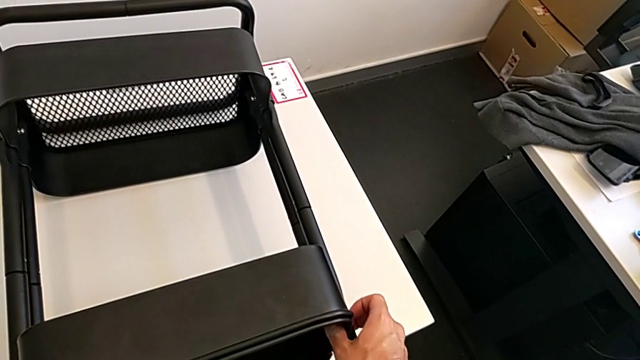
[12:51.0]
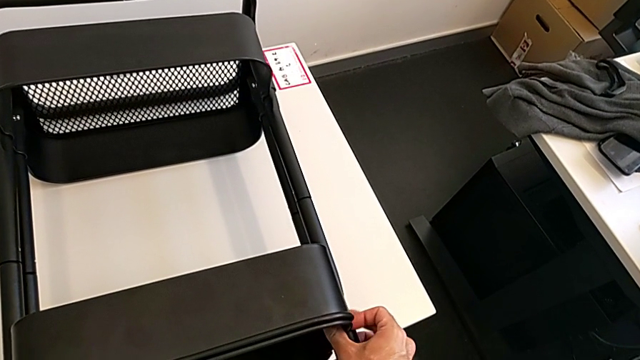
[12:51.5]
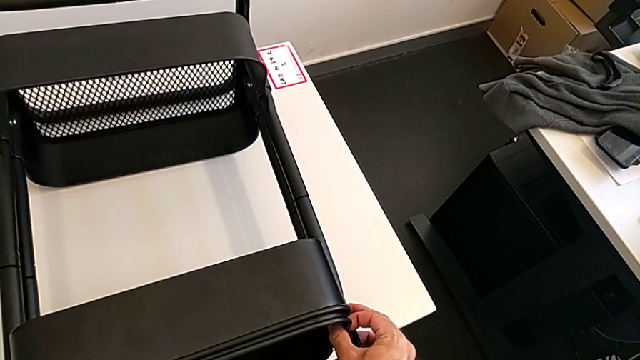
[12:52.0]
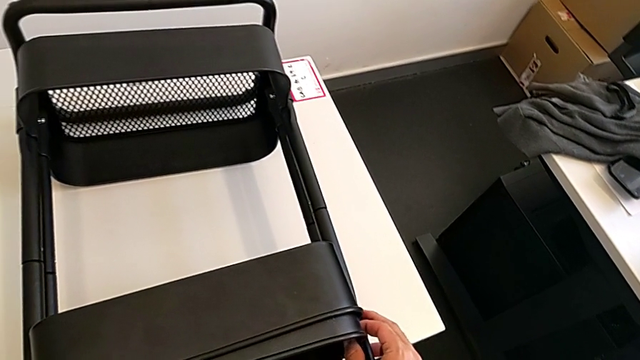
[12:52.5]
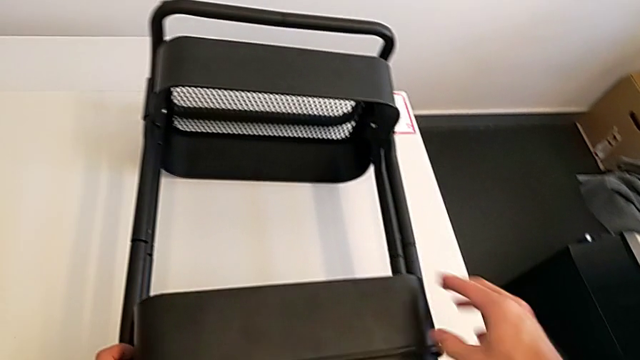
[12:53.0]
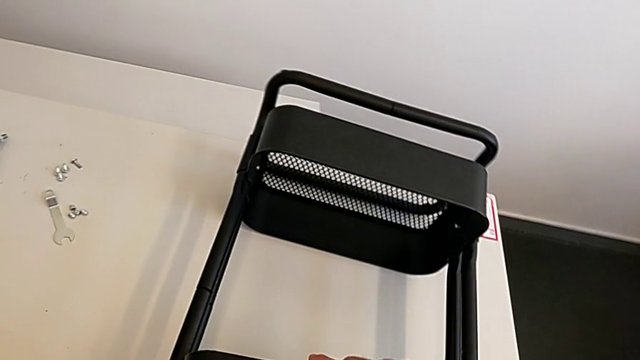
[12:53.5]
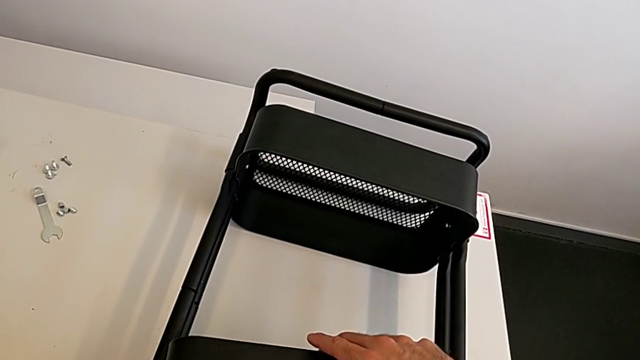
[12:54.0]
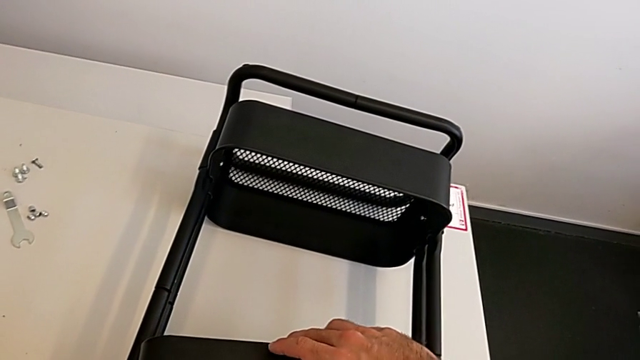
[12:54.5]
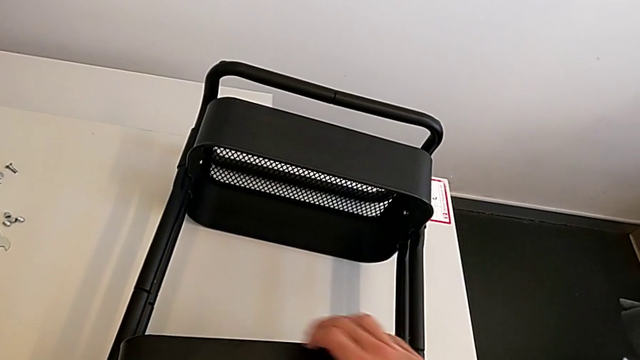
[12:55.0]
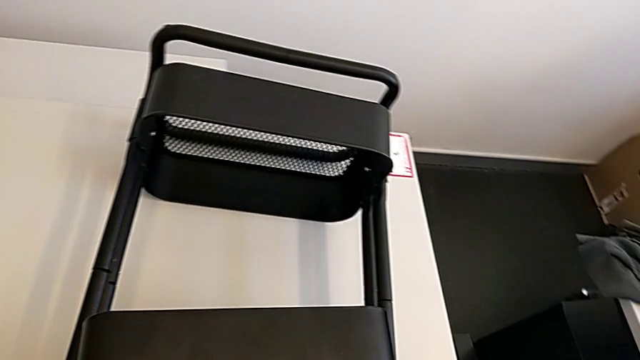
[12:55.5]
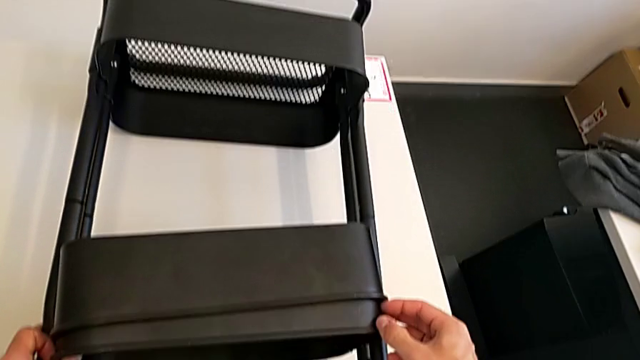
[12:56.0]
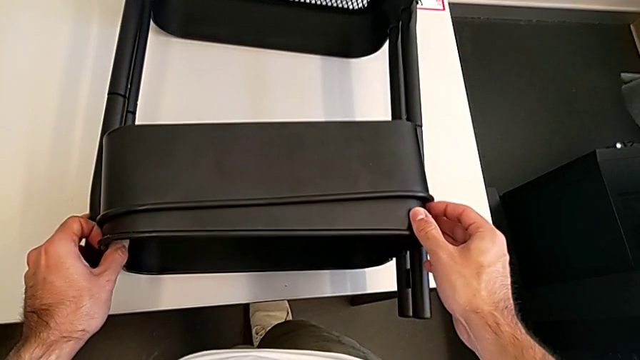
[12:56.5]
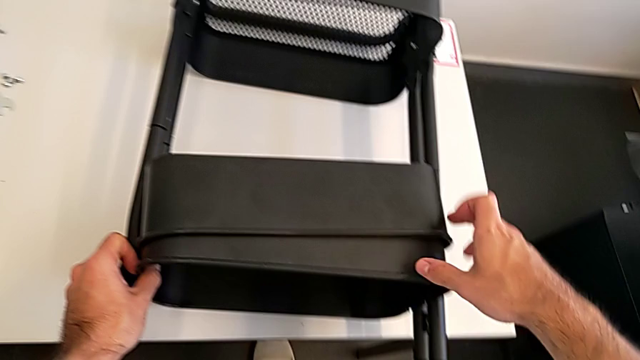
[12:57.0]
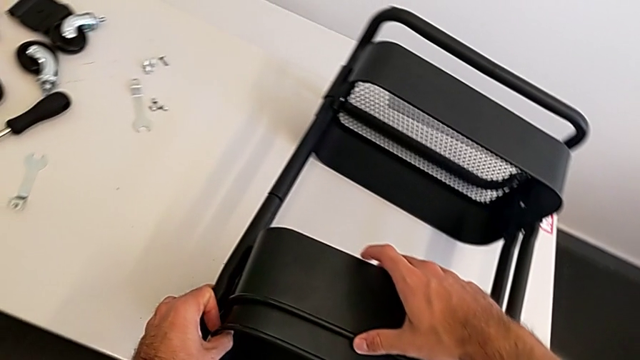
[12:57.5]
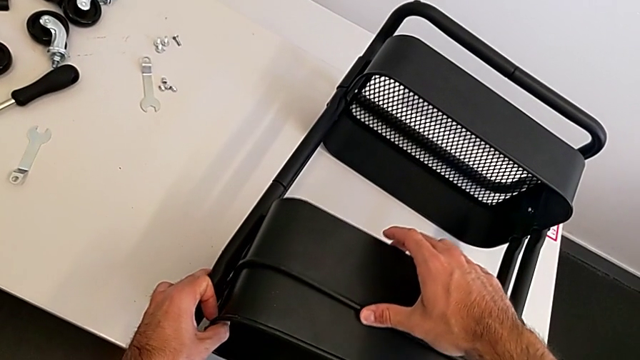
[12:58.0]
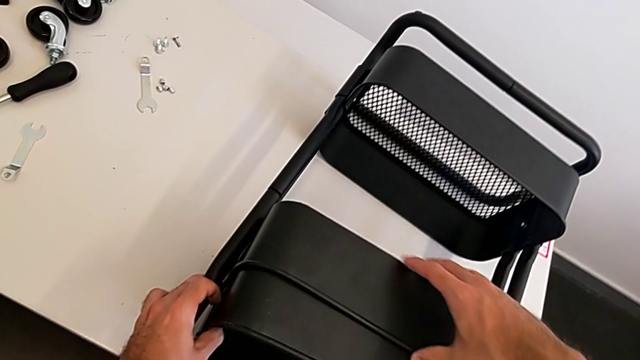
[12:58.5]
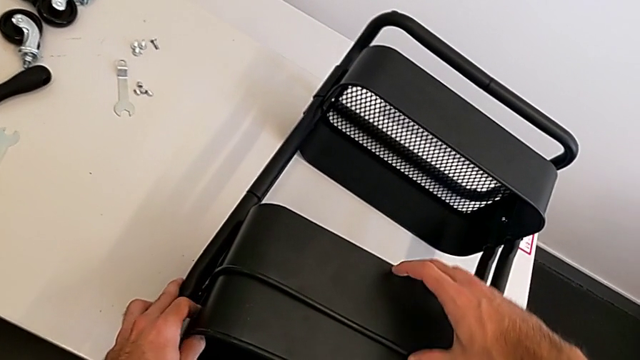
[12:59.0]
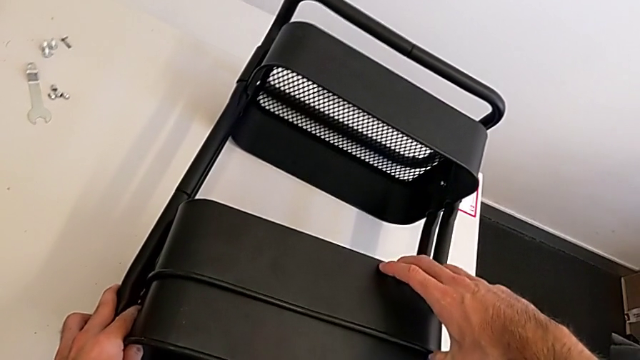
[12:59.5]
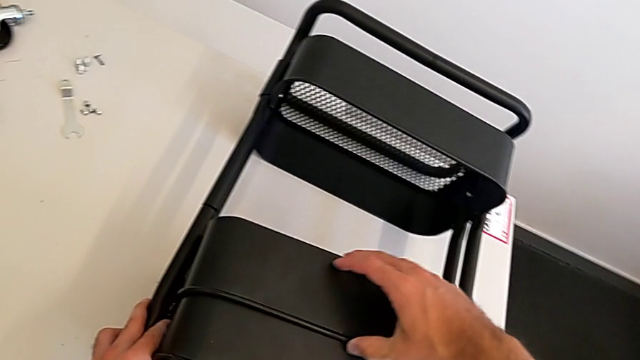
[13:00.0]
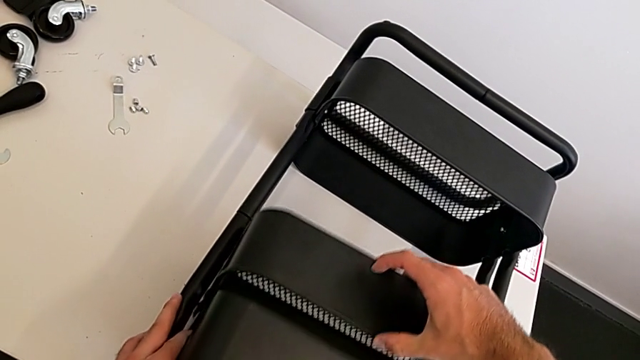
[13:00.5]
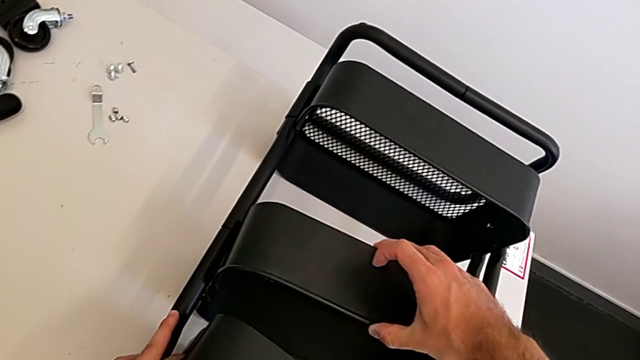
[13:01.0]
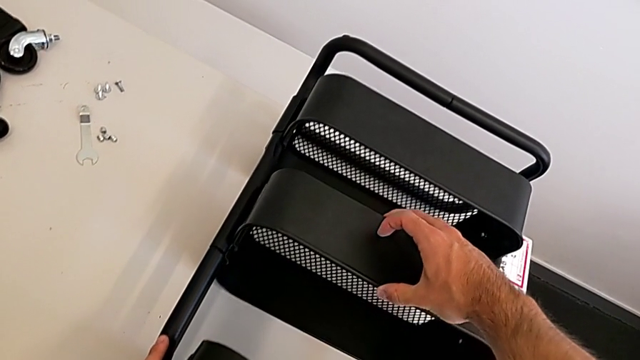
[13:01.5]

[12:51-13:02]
The camera wearer is aligning the two trays. They align the middle grid tray.

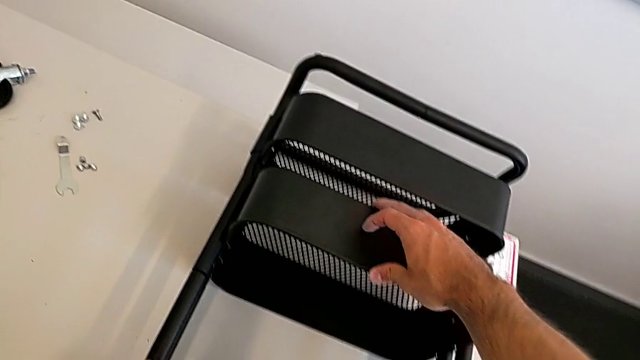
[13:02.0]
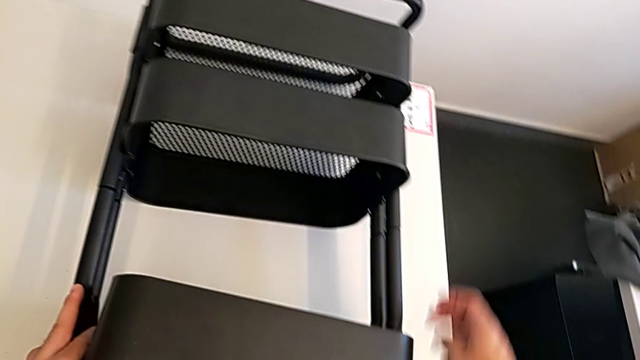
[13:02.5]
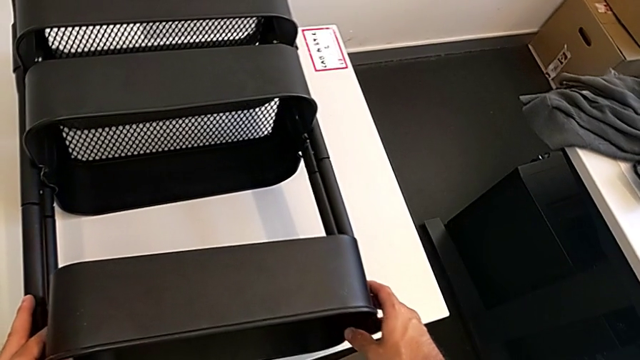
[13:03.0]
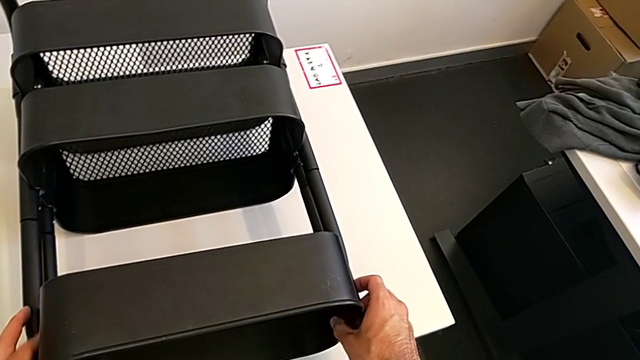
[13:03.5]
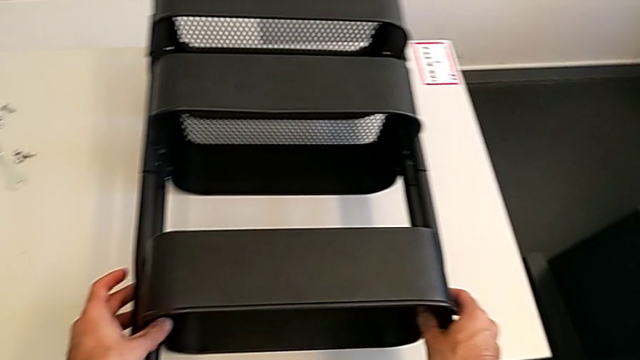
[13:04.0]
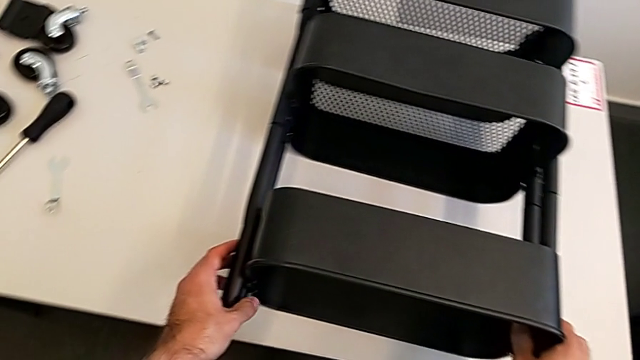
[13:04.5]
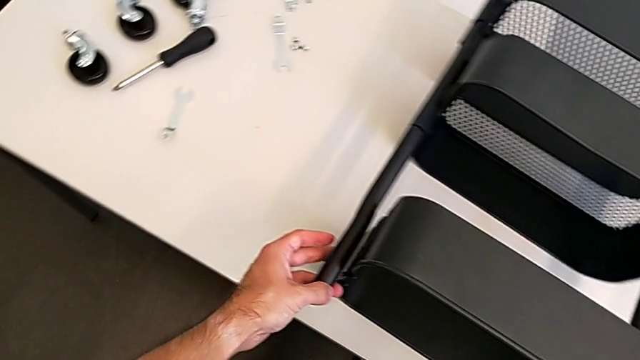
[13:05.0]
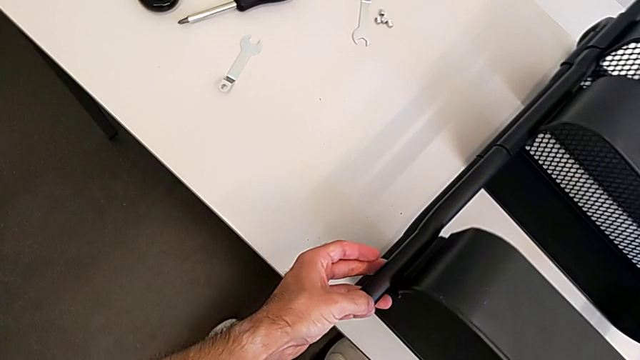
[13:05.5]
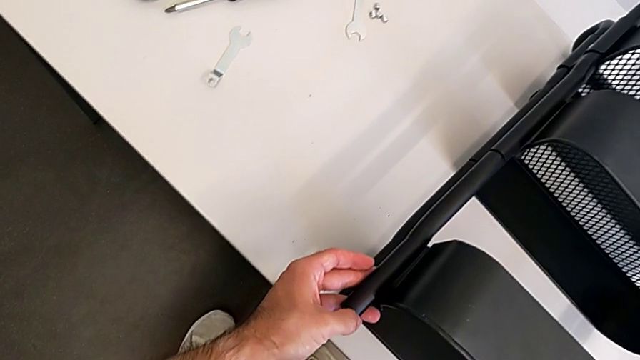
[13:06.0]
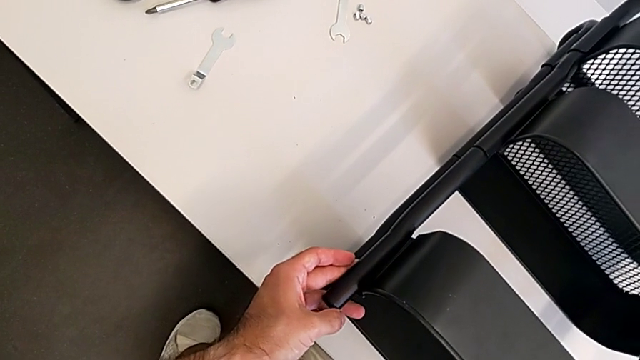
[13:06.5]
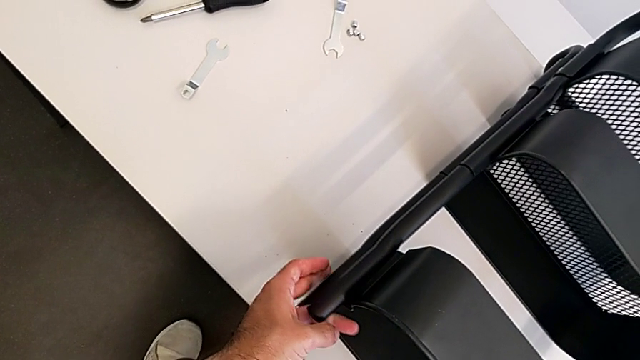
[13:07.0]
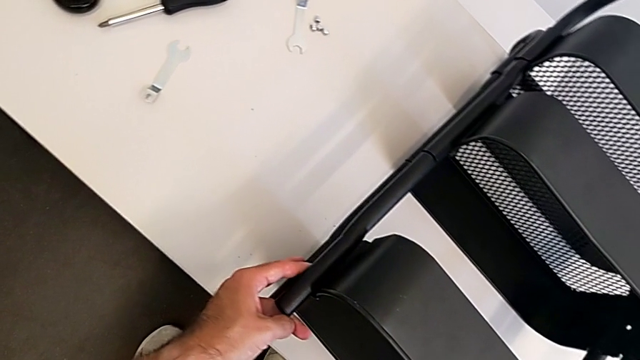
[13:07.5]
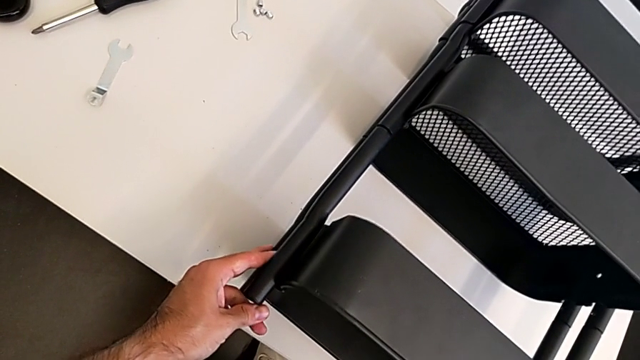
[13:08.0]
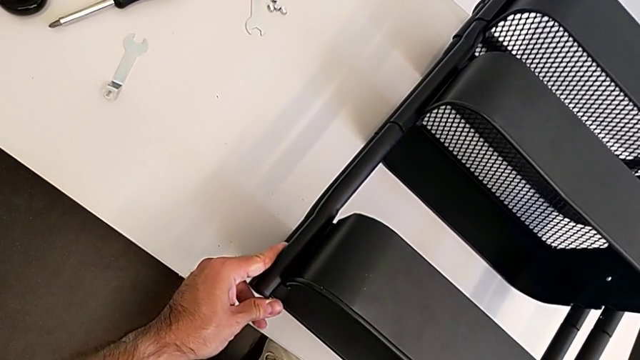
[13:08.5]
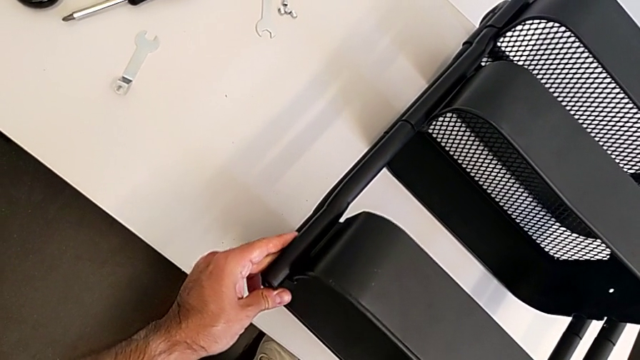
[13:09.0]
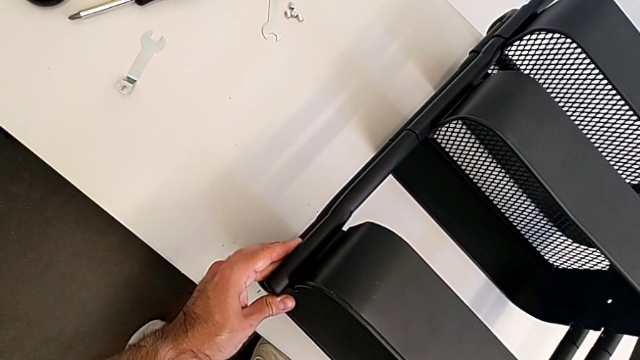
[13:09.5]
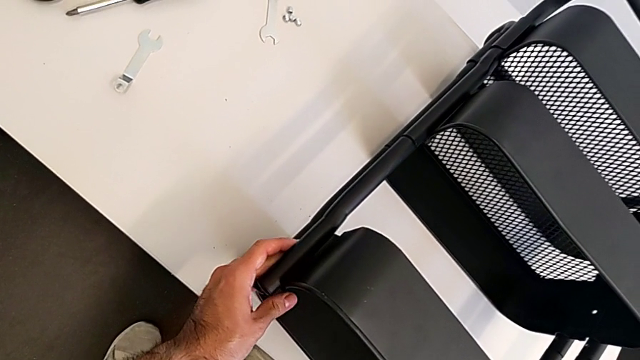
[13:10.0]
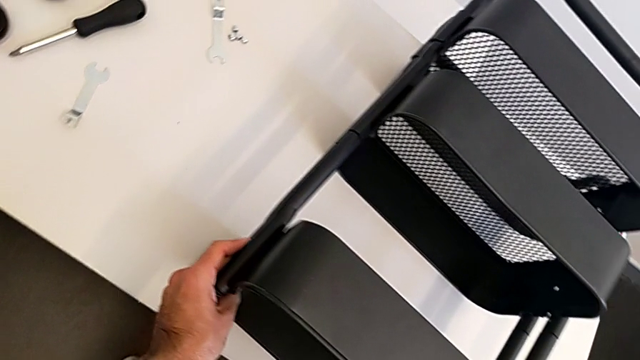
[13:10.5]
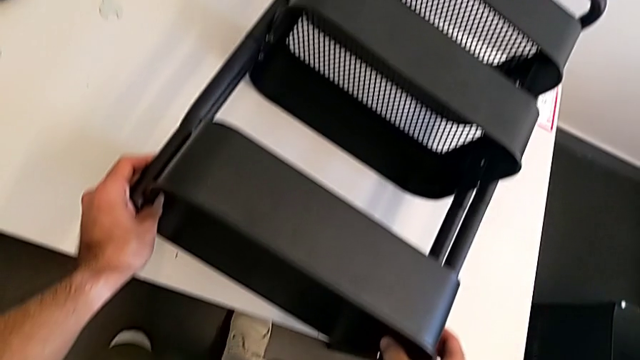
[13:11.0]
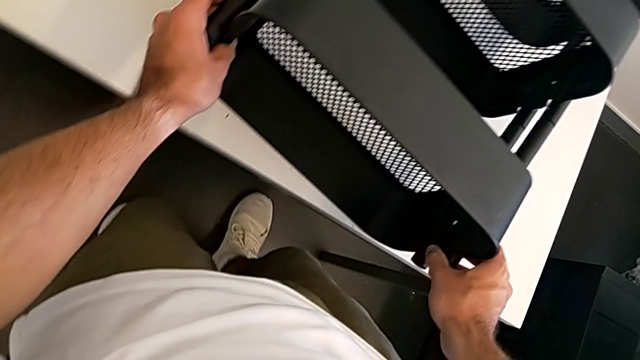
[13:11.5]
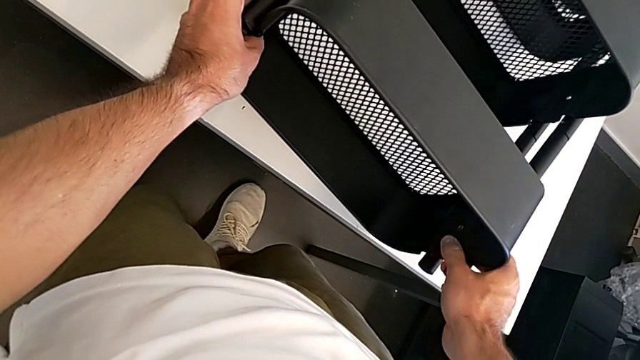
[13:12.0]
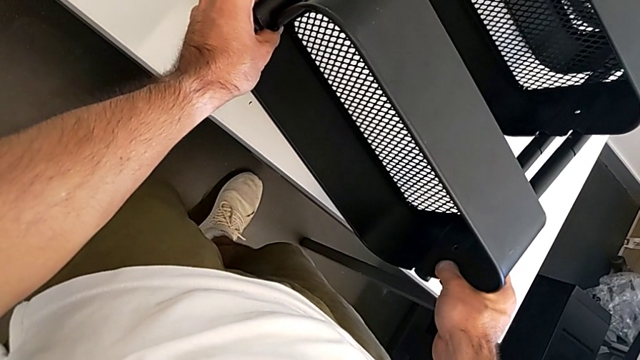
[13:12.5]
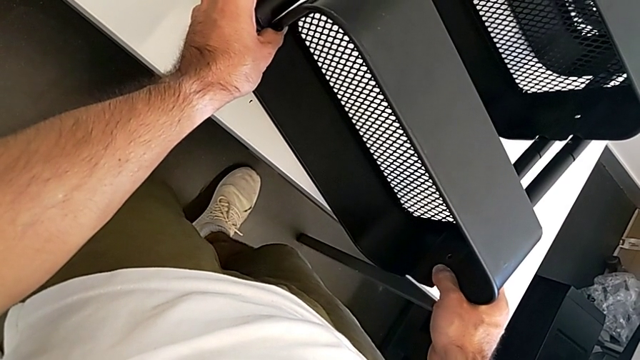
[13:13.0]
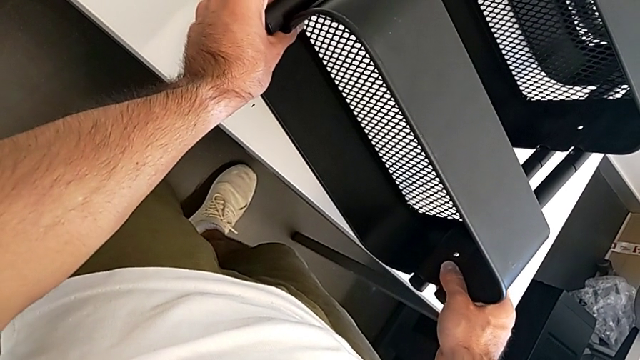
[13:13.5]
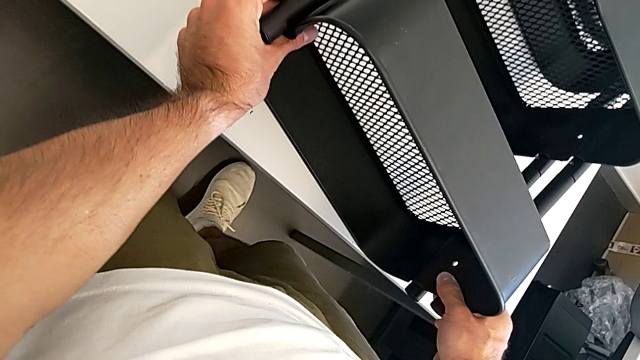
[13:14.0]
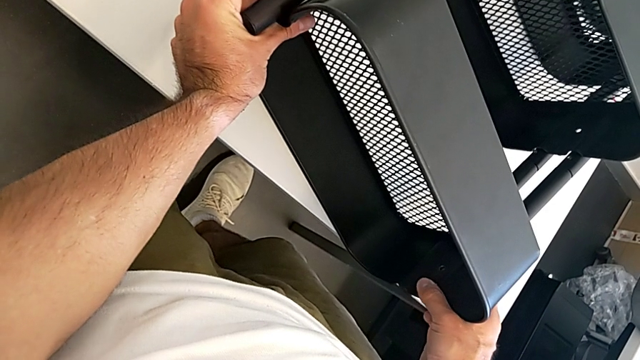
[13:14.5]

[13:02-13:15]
The camera wearer is aligning the two trays. They grab the top grid tray and begin to align it.
